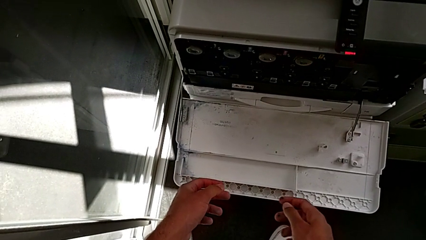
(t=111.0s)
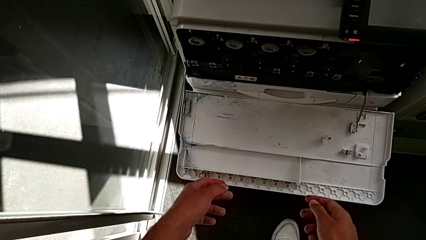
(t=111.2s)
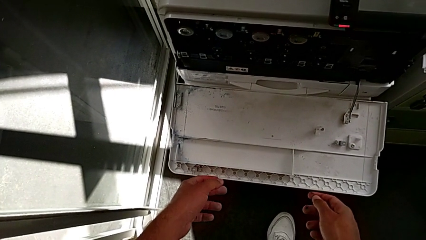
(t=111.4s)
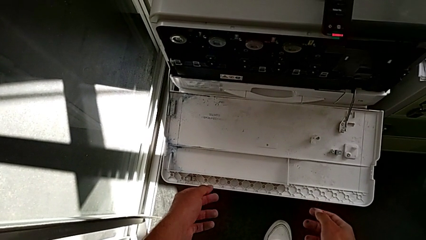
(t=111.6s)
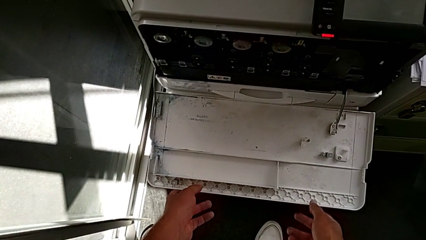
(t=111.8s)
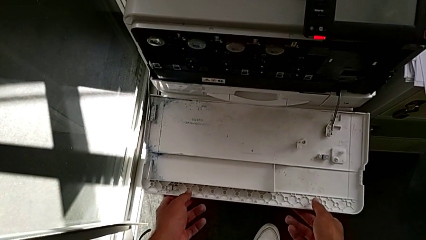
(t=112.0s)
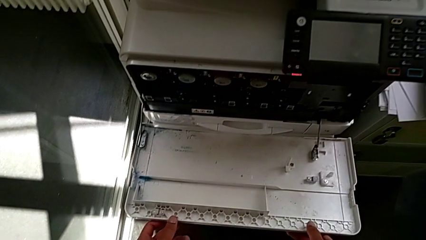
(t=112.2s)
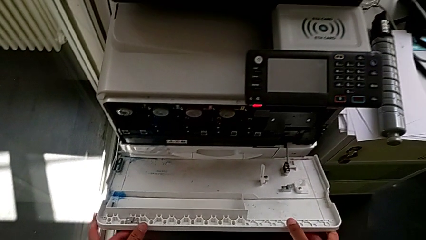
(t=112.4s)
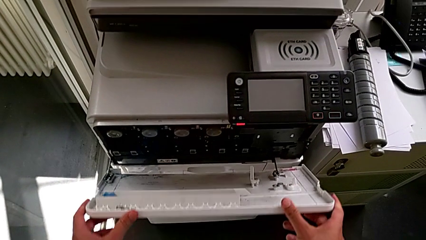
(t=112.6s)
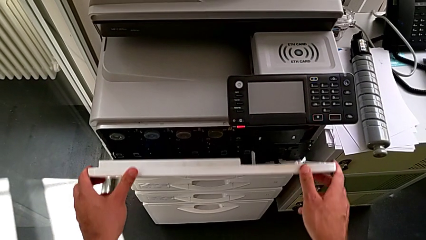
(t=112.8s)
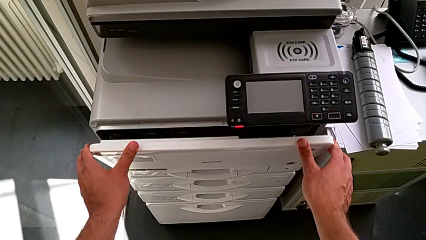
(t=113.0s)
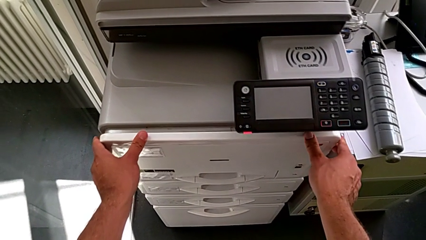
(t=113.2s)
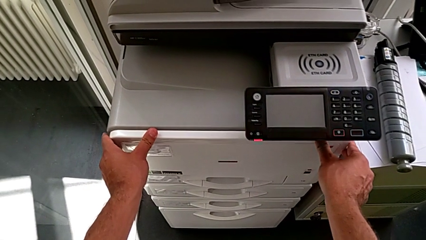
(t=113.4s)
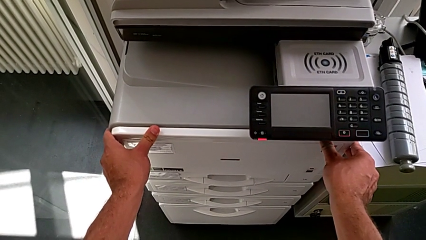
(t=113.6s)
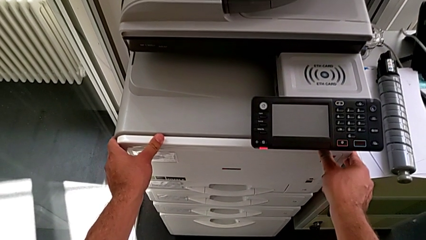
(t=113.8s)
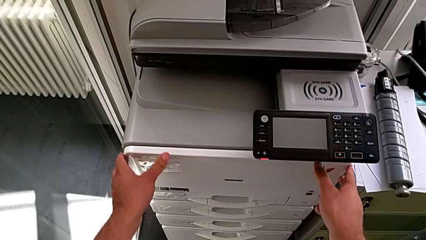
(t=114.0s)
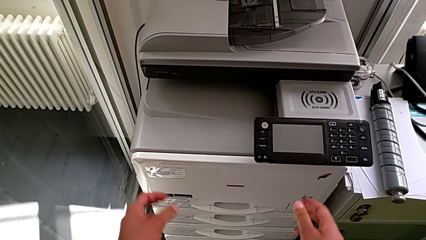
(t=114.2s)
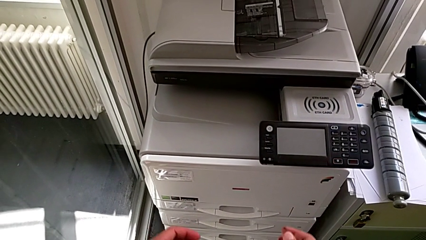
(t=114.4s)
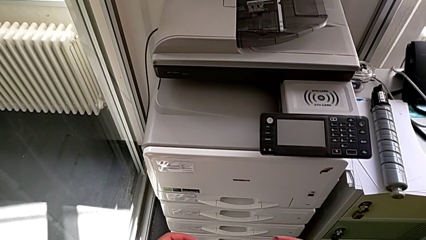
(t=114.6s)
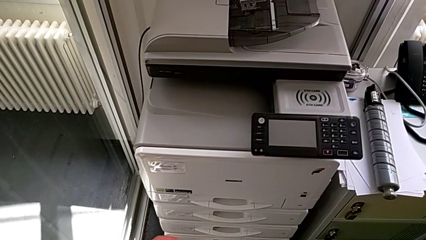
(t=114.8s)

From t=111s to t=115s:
The camera wearer is exchanging the black ink cartridge. They close the cartridge gate.
